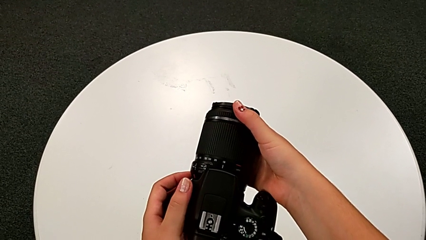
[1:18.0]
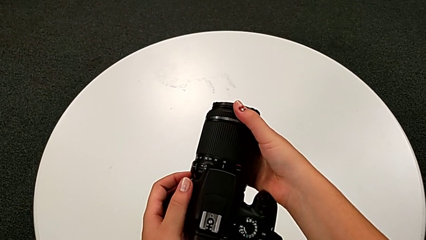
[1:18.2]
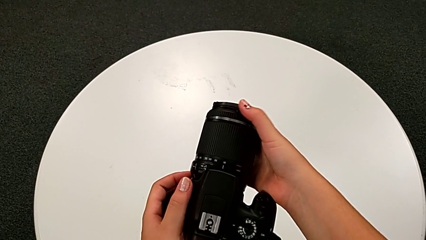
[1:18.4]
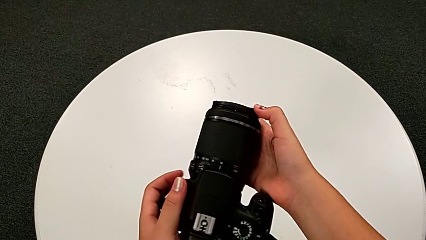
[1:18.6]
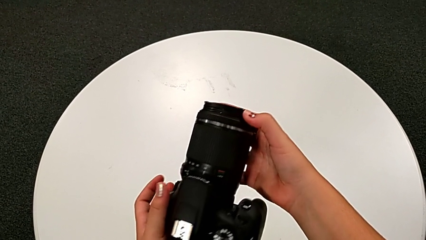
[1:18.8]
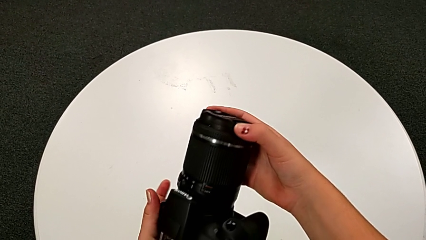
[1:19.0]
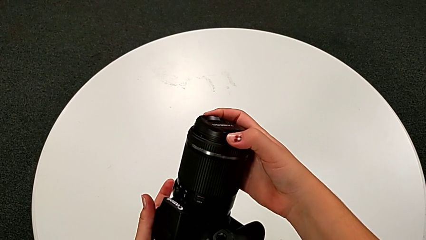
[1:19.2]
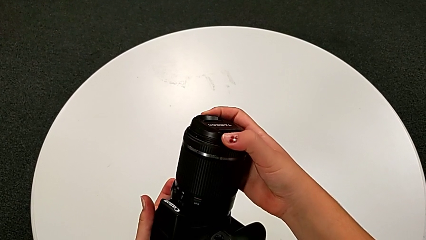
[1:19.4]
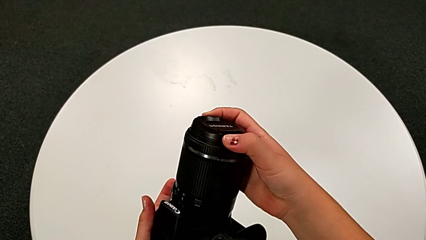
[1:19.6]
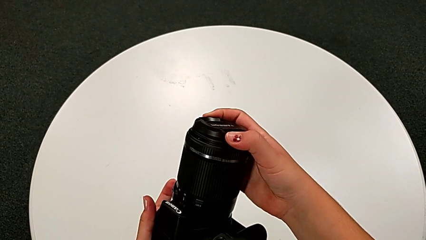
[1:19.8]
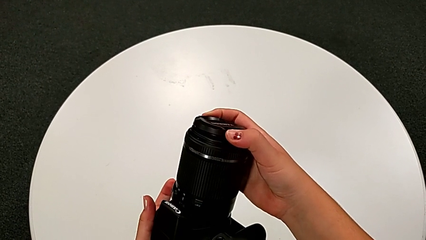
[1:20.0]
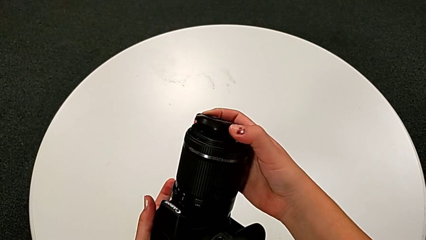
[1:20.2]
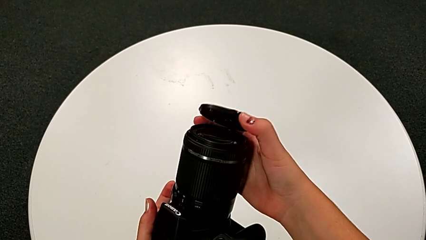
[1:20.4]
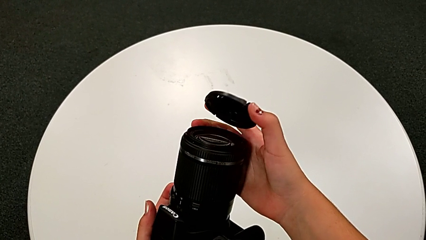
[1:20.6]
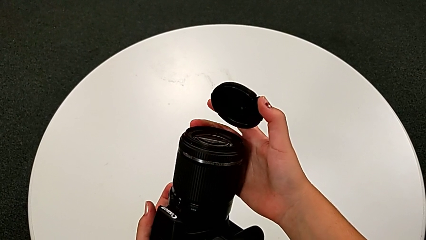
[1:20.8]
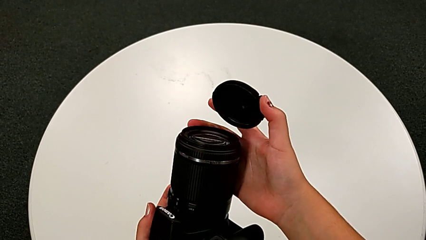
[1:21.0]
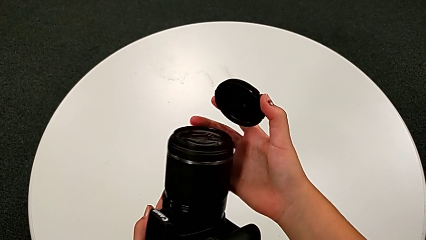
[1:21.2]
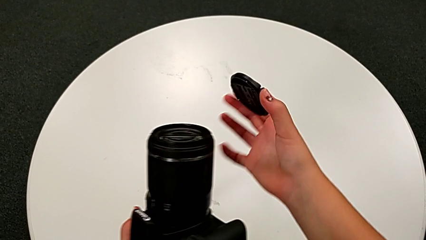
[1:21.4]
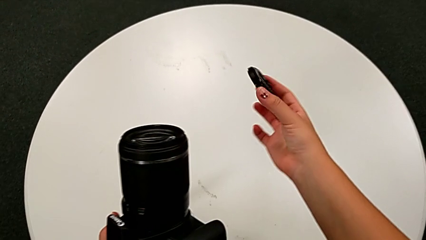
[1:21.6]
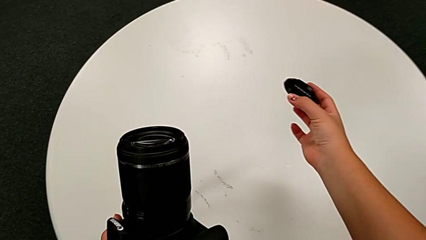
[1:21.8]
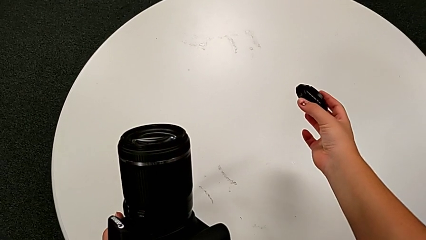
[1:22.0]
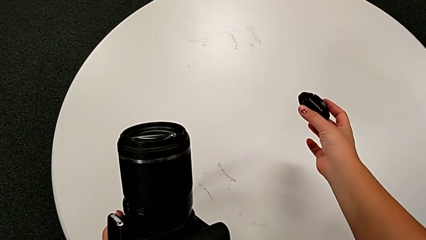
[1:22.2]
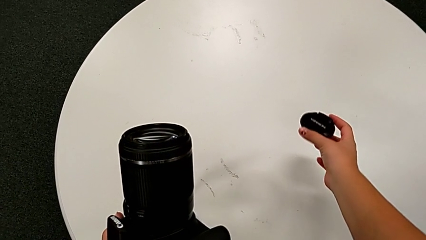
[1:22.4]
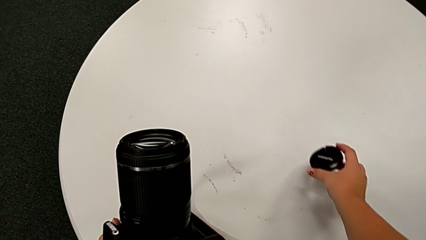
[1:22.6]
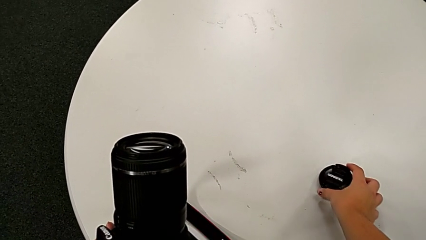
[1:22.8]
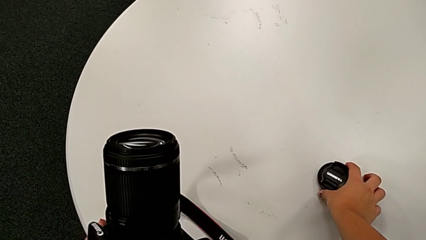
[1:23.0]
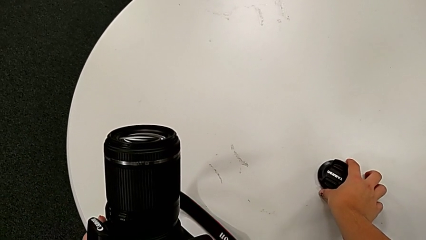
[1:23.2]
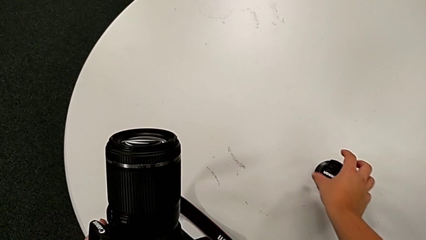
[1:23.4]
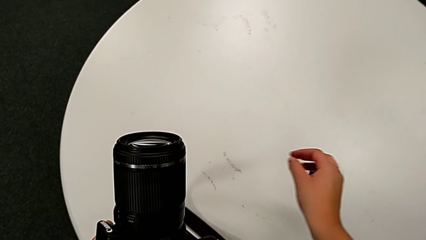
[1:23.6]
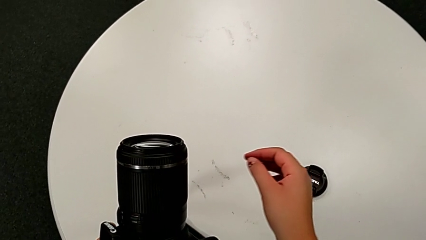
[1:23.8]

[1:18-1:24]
The camera wearer detaches the lens cover from the DSLR. They turn the DSLR, grab the lens cover, withdraw it and place it.

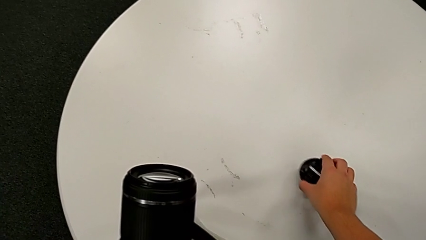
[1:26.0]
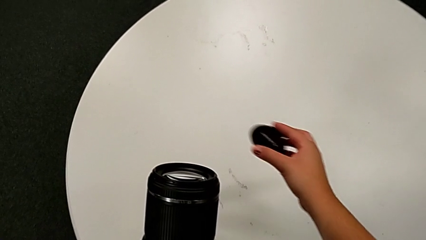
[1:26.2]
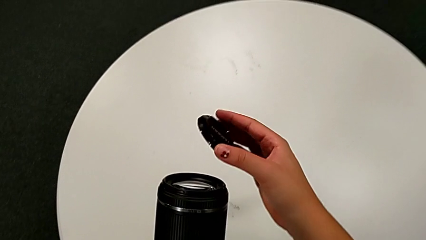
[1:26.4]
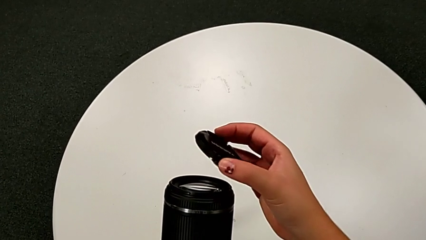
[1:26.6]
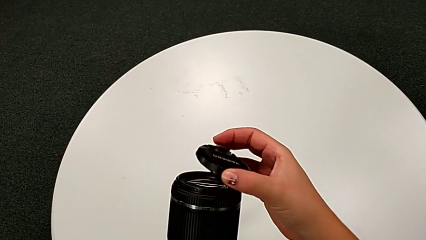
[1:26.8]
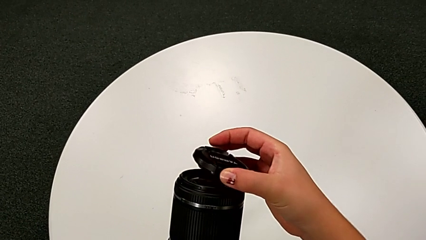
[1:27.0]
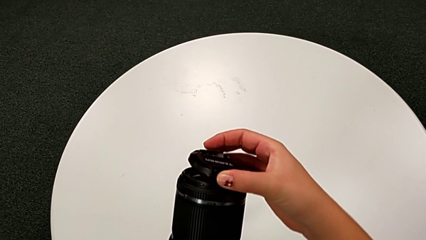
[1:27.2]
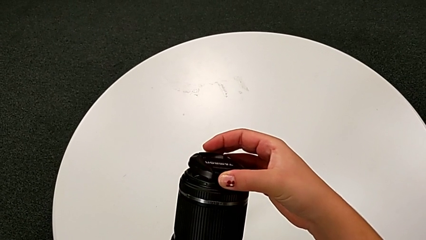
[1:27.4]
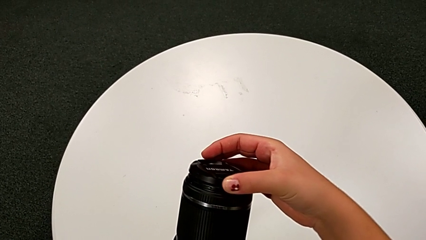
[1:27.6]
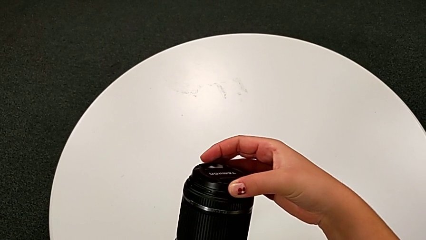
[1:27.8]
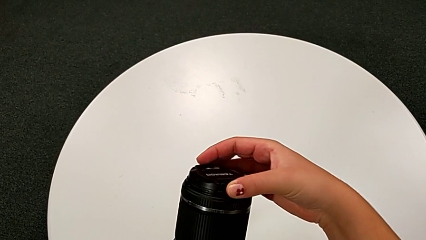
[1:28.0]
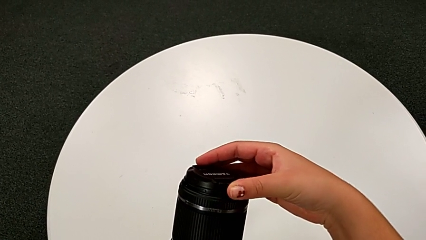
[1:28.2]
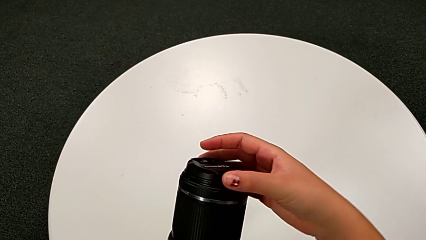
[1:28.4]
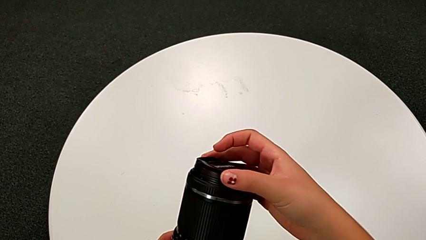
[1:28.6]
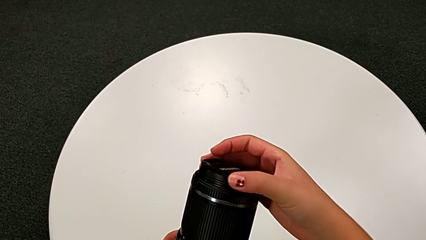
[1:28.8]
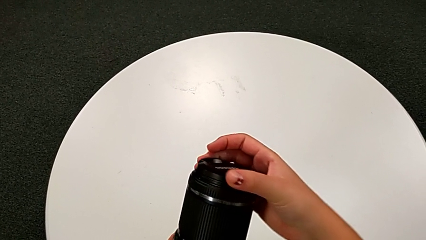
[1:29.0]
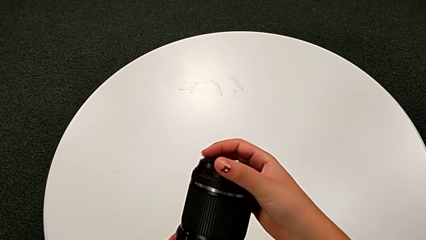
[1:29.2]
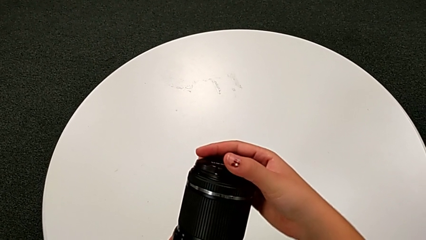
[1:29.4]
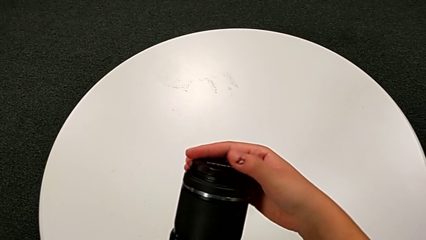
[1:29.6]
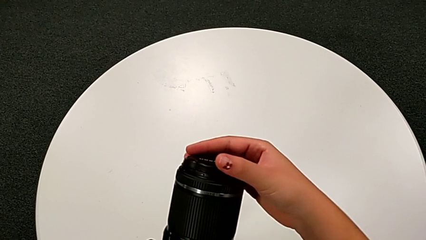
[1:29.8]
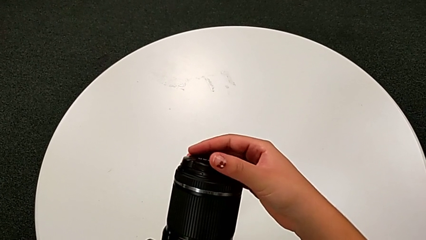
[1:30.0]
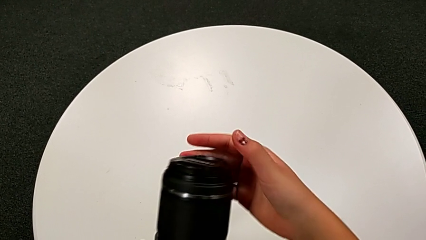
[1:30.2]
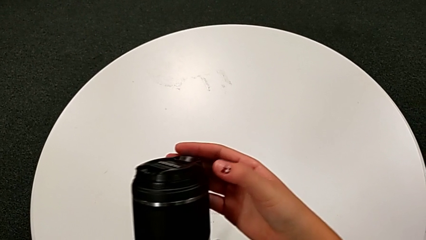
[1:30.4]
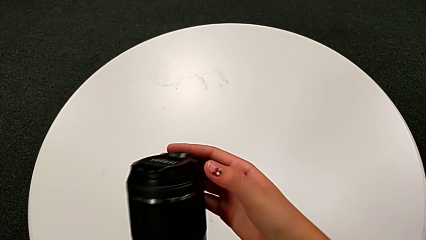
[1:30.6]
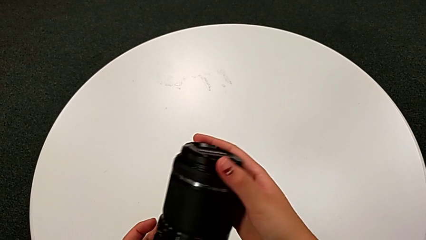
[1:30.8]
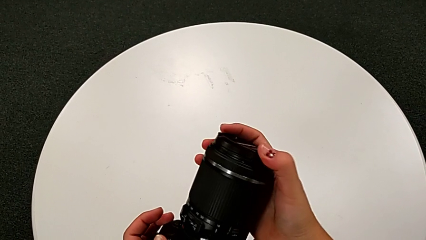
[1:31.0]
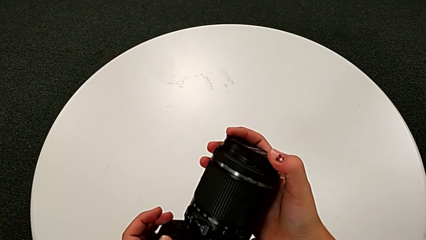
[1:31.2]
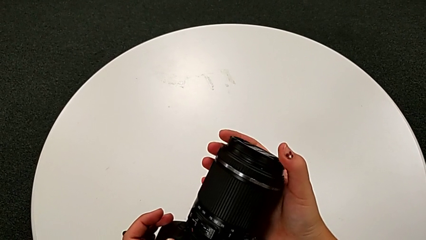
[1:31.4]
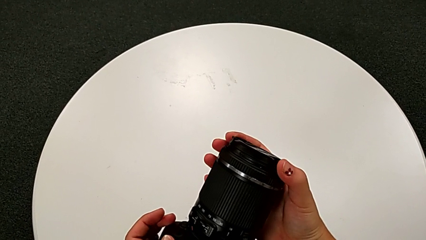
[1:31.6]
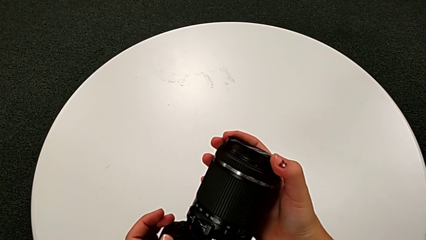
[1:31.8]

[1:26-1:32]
The camera wearer attaches the lens cover to the DSLR. They grab the lens cover, lift it and assemble it.

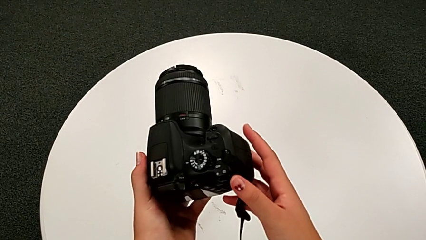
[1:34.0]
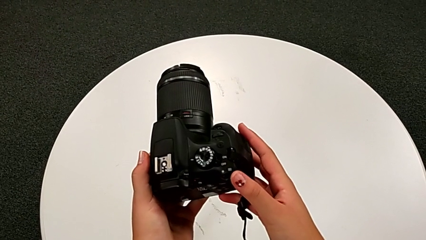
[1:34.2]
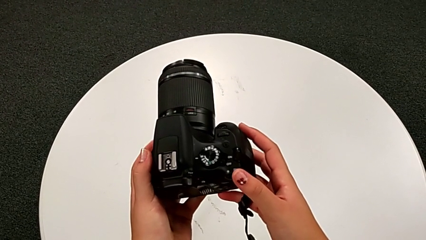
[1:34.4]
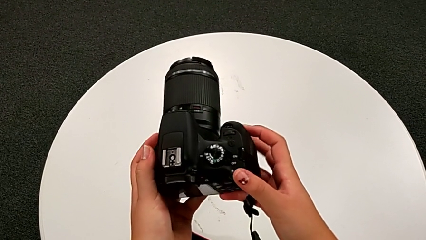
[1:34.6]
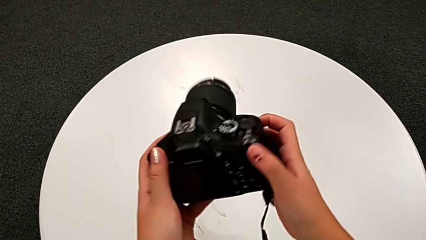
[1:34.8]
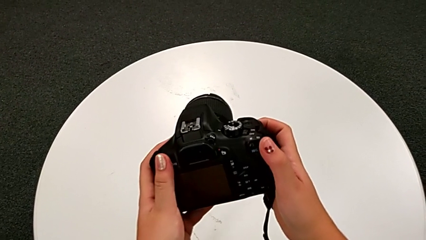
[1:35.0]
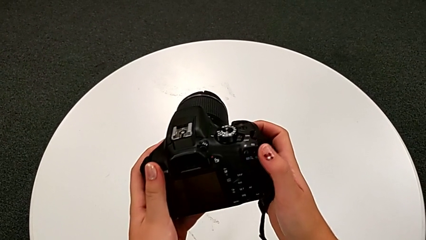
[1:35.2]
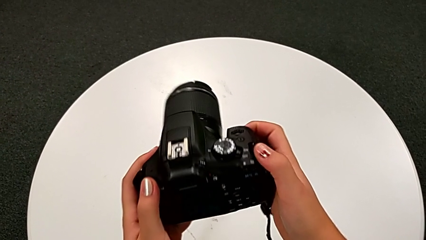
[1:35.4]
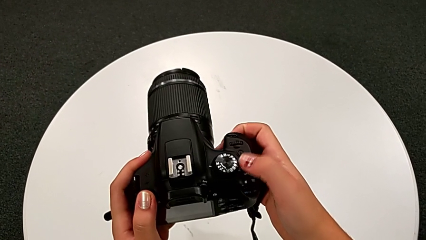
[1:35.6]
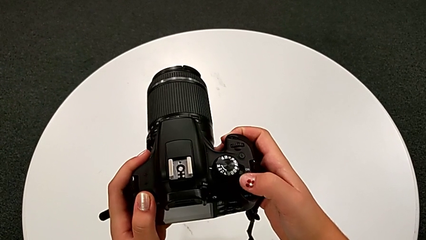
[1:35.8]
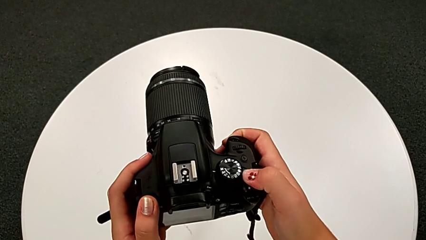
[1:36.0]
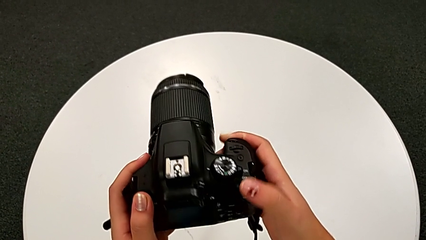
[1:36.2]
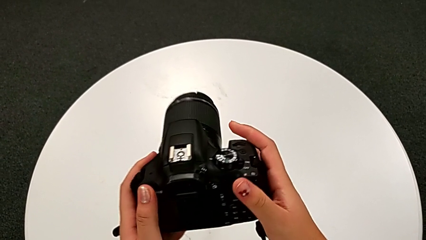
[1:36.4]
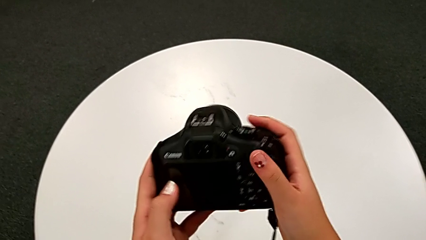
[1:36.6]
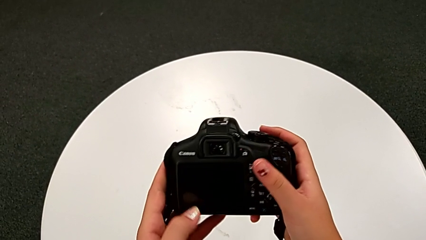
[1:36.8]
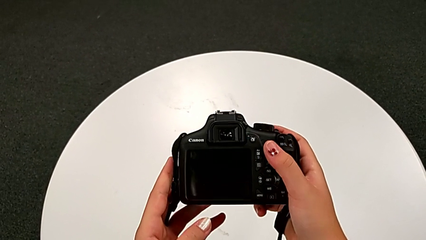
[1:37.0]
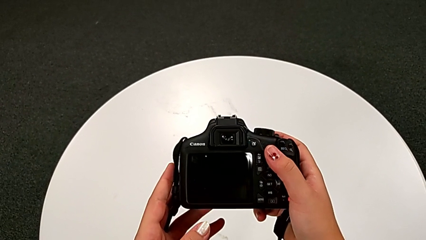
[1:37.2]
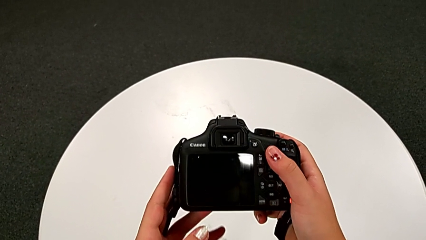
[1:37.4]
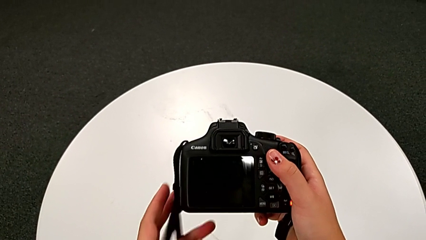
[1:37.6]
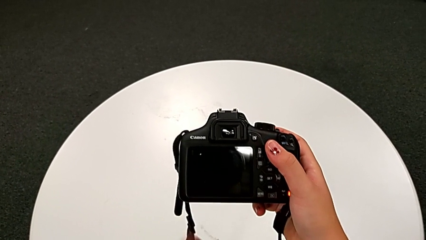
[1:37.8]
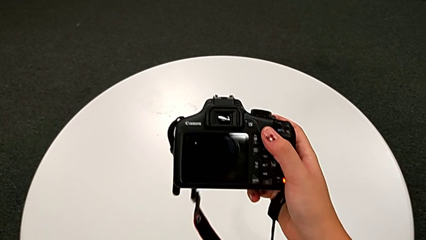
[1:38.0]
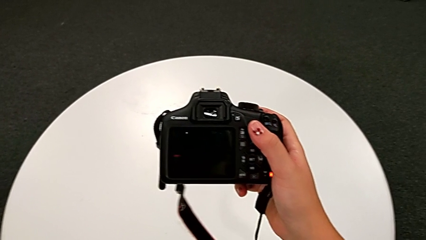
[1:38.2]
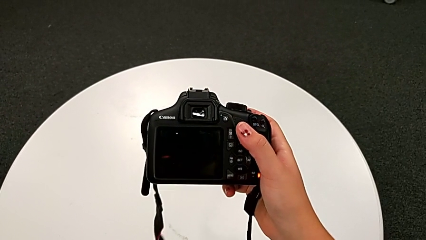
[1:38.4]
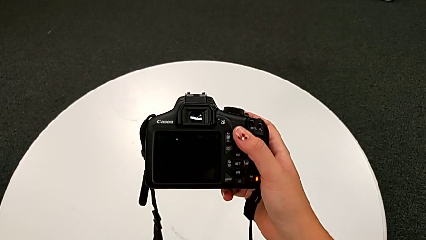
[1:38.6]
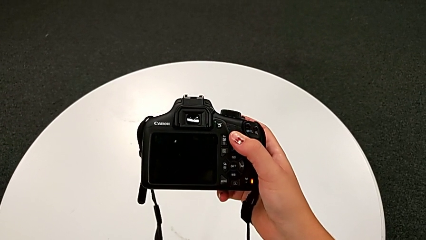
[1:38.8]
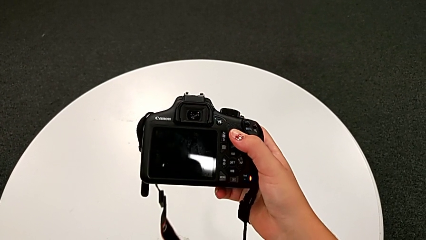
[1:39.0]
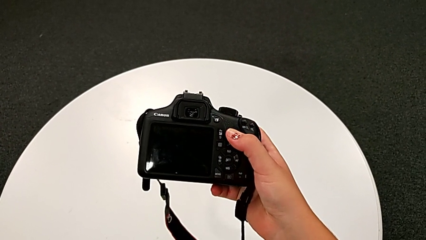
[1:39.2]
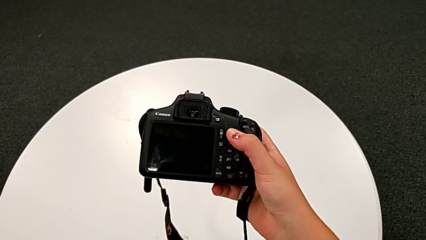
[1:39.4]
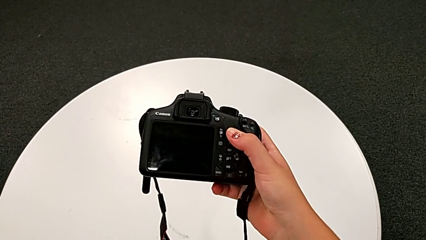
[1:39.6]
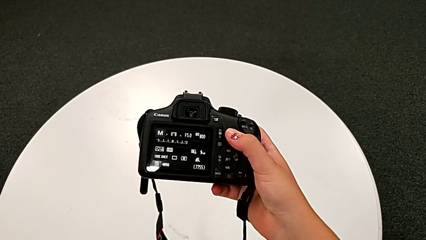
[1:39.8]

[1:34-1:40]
The camera wearer turns on the DSLR. They rotate the DSLR and press the power button.
